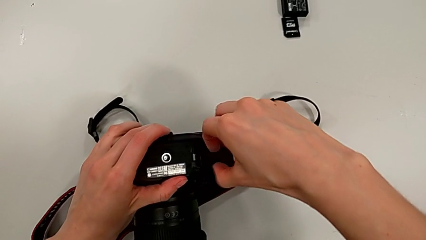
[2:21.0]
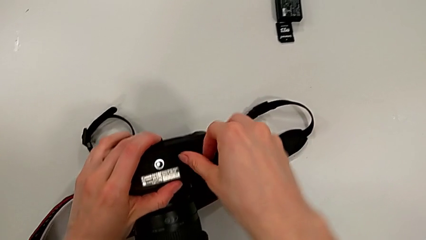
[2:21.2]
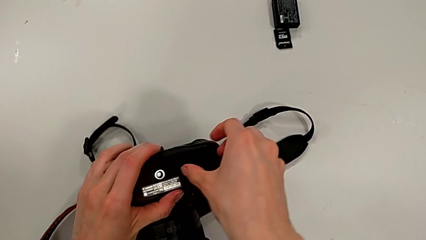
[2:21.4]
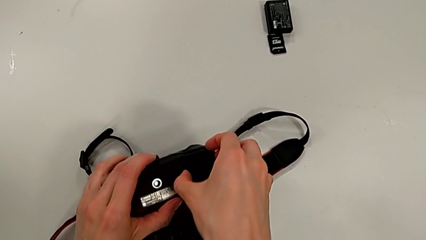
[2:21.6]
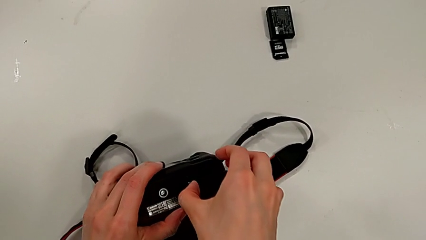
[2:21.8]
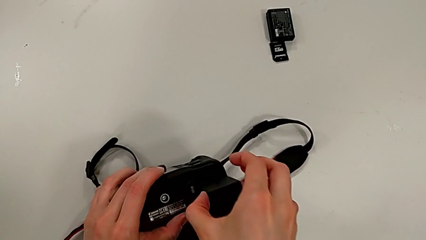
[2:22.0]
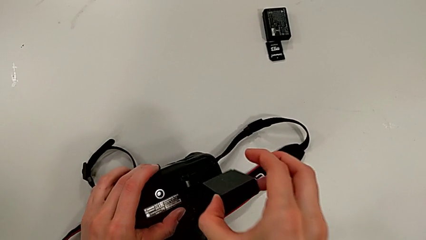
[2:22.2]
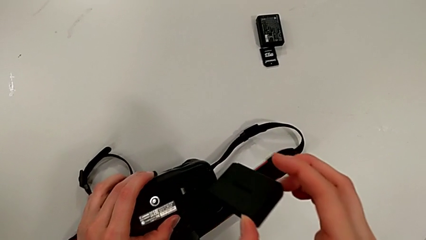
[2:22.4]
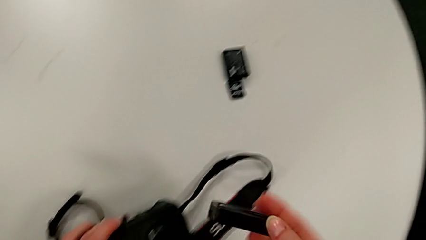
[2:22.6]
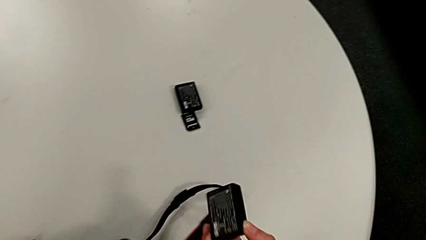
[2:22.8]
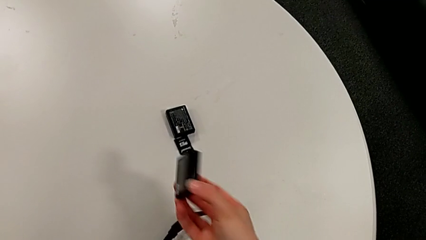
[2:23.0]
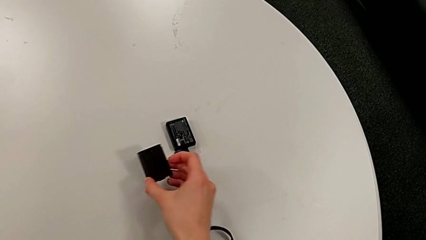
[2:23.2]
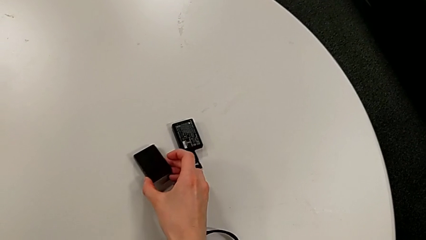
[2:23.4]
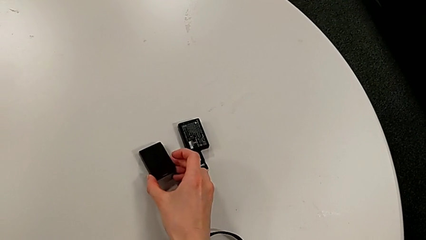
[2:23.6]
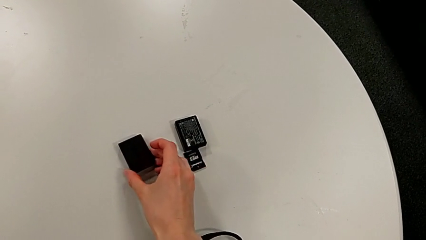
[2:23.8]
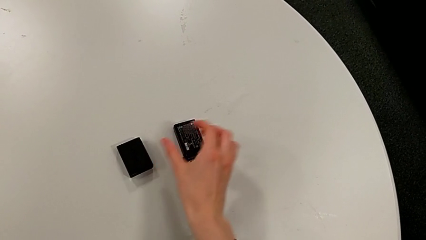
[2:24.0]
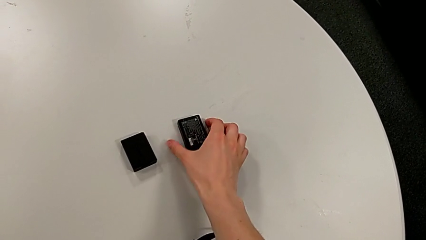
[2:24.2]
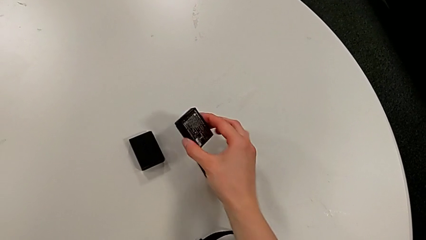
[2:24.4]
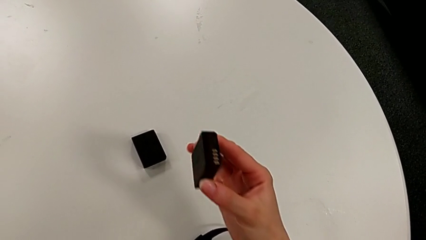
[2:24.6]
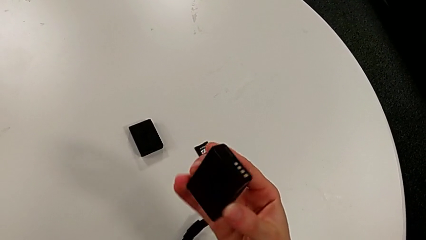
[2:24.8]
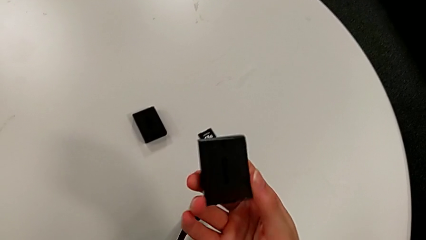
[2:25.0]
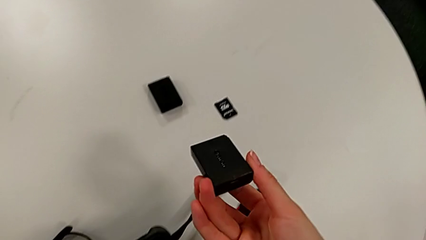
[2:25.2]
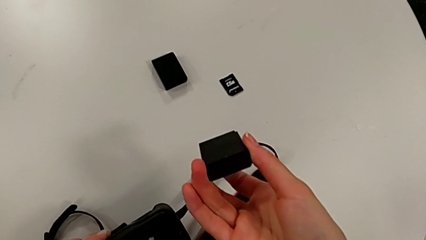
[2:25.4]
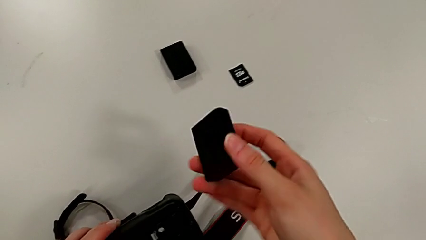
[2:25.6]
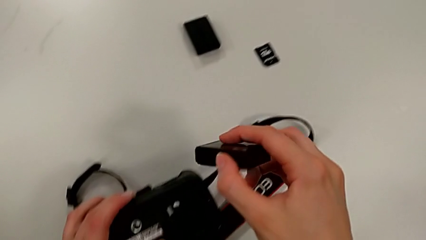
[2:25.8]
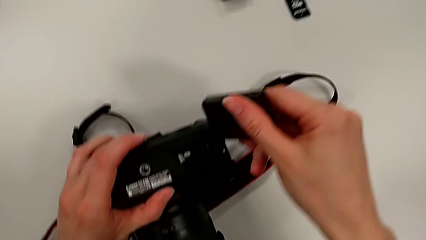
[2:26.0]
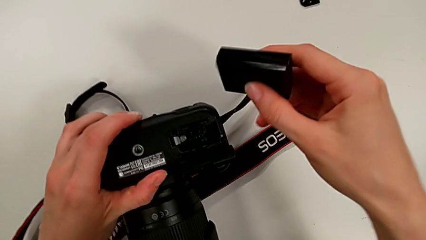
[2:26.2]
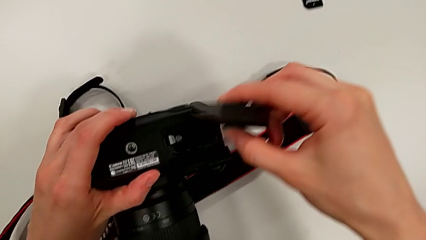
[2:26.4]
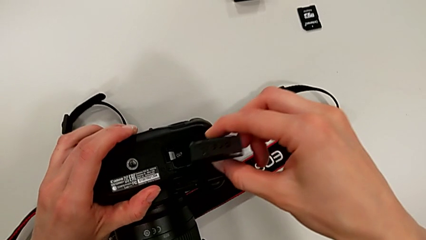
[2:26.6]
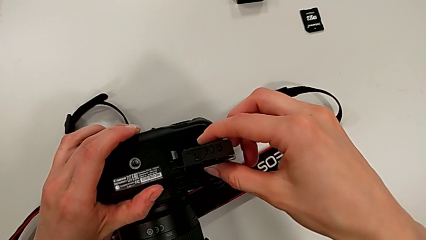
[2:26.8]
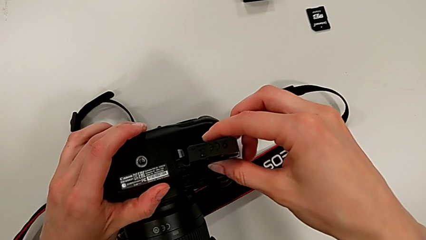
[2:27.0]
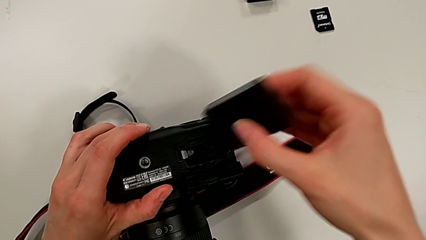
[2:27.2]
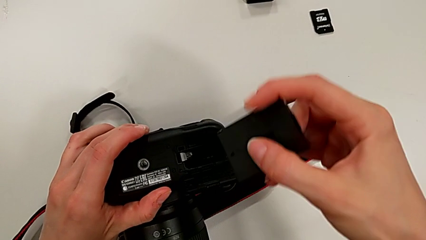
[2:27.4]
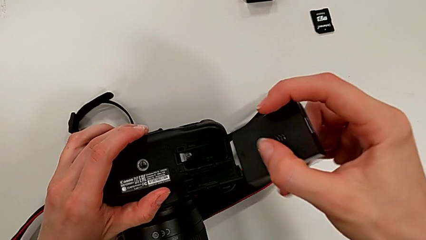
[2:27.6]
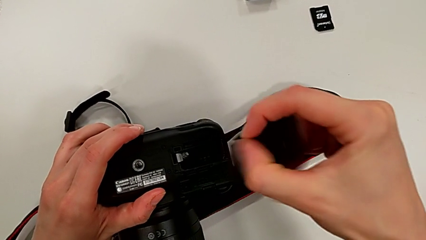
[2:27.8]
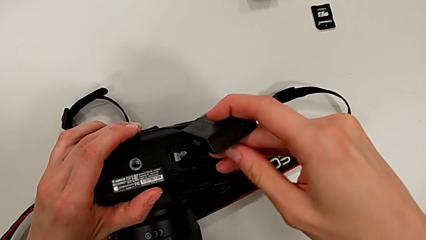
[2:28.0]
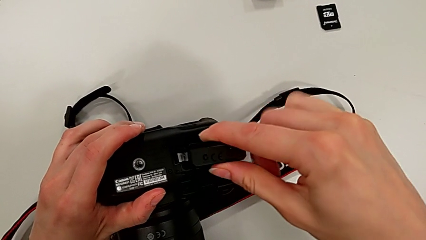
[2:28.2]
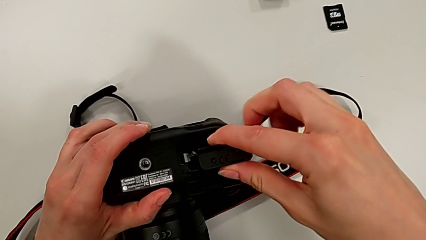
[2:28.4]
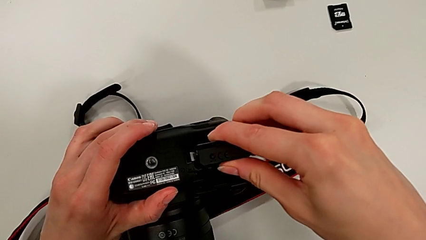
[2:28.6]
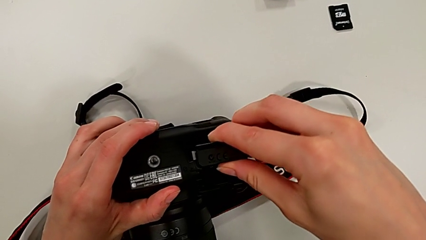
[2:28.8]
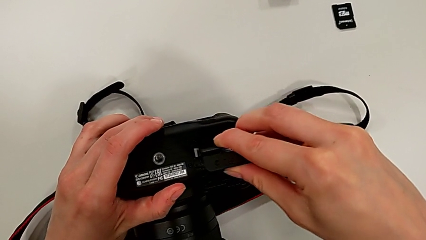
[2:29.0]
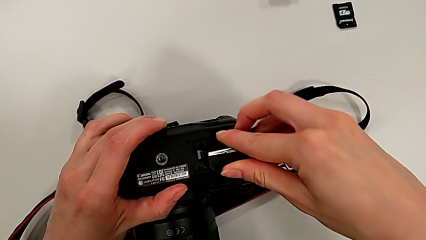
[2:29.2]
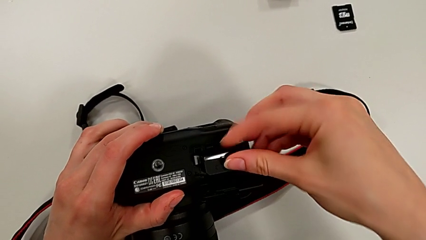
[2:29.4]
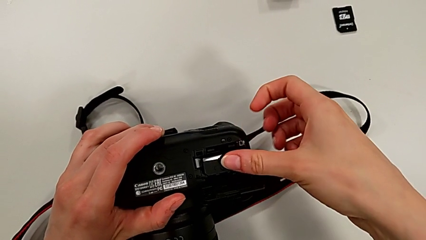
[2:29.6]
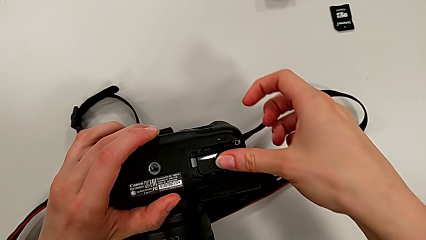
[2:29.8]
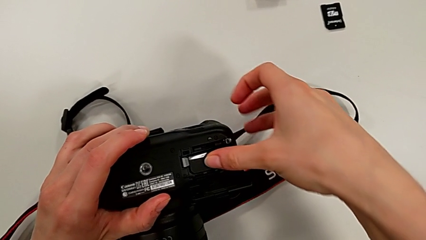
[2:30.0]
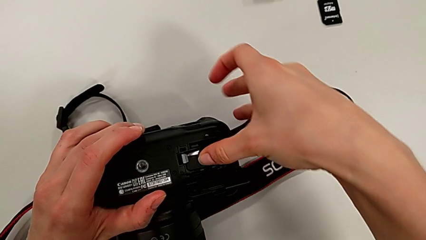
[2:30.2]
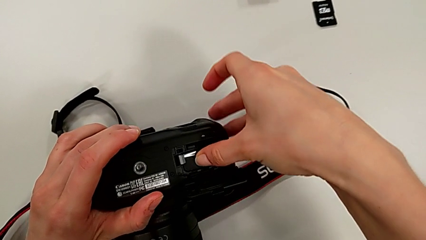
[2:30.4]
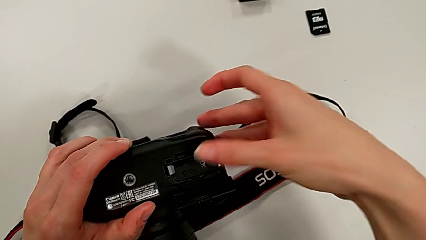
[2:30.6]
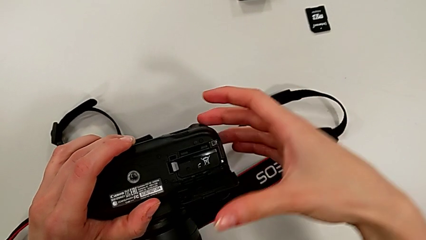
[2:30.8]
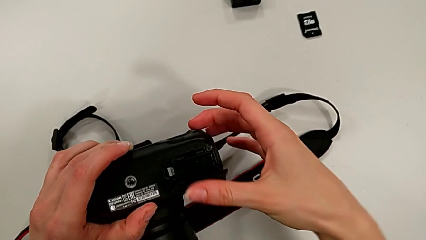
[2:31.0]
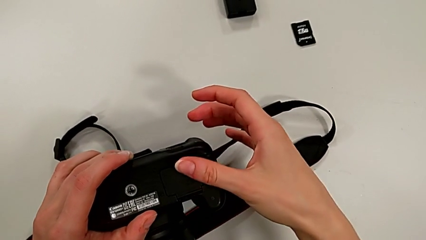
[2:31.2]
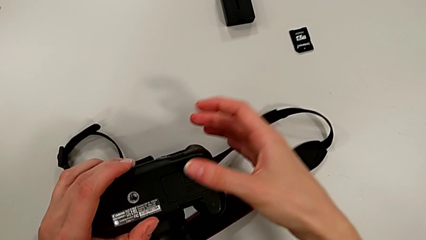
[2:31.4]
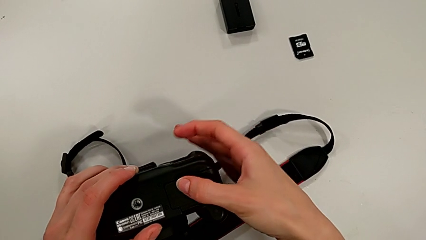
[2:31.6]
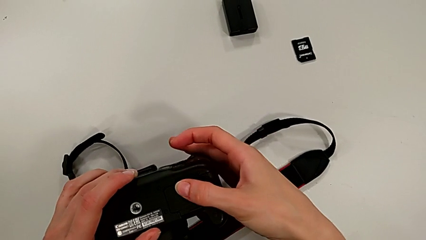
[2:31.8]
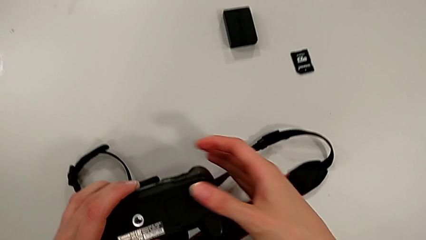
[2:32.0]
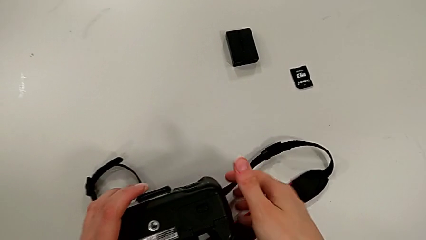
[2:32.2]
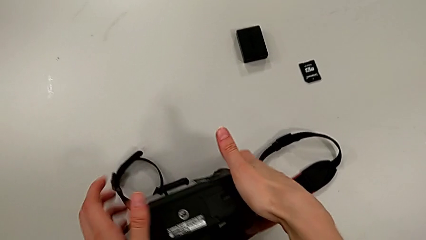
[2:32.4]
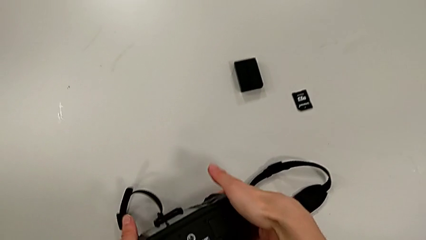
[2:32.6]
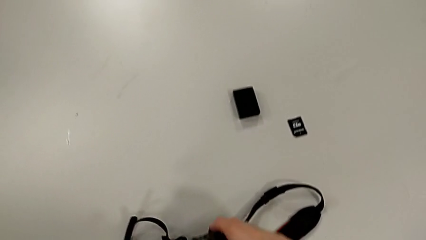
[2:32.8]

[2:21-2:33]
The camera wearer is exchanging the battery from the DSLR. They pull the old battery, place the old battery, grab the new battery, place the new battery and close the battery door.

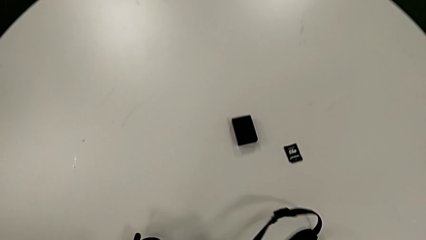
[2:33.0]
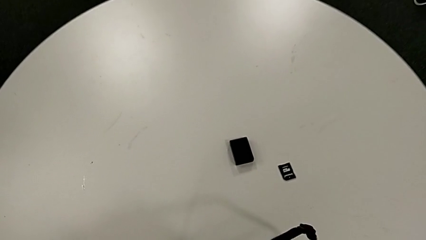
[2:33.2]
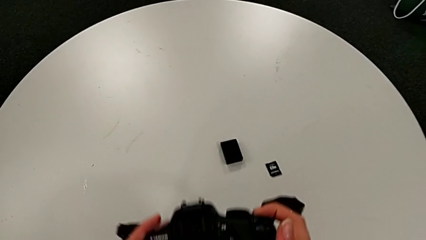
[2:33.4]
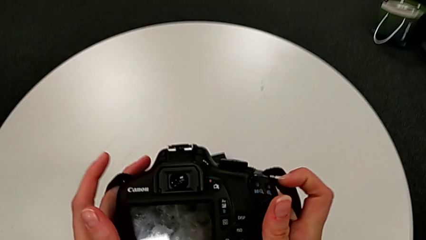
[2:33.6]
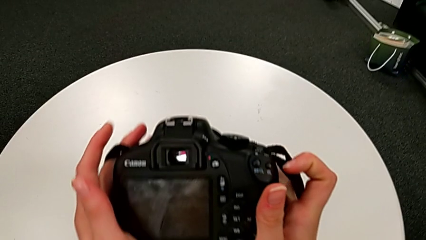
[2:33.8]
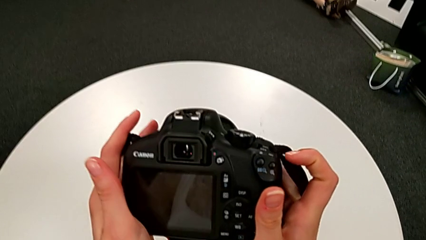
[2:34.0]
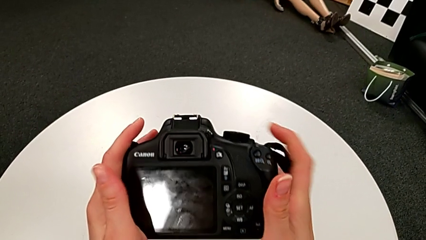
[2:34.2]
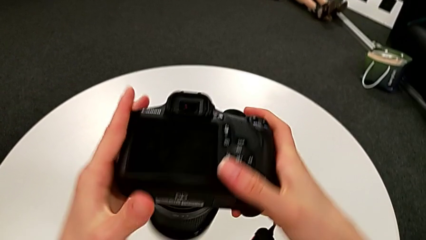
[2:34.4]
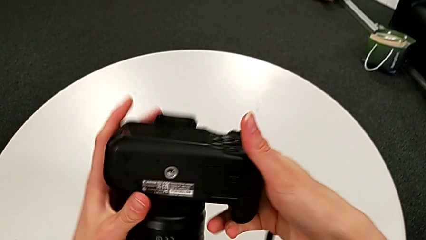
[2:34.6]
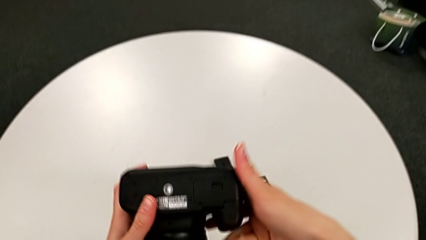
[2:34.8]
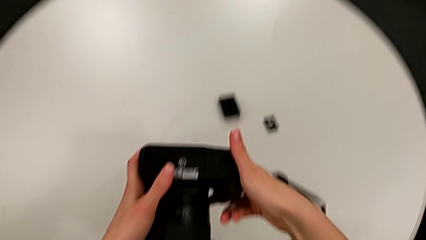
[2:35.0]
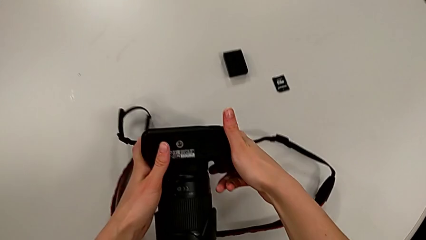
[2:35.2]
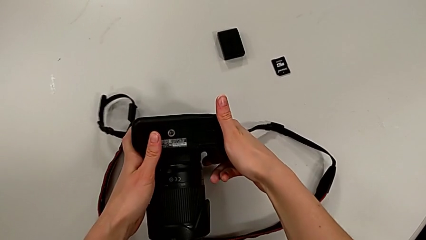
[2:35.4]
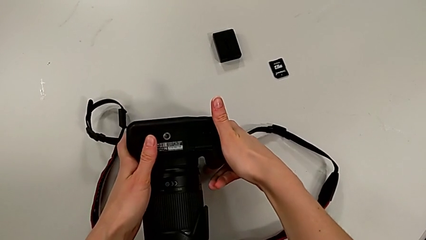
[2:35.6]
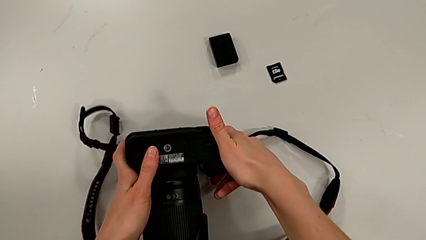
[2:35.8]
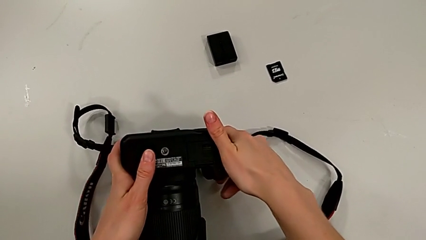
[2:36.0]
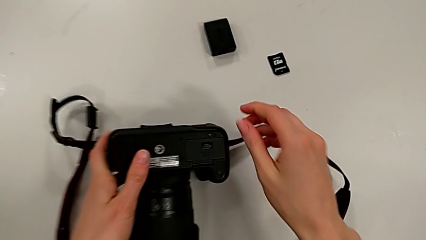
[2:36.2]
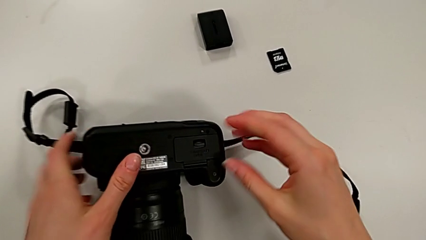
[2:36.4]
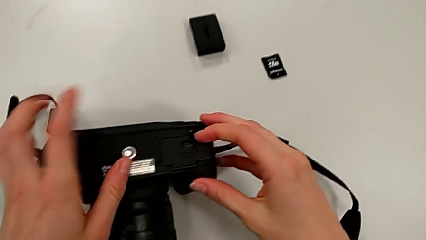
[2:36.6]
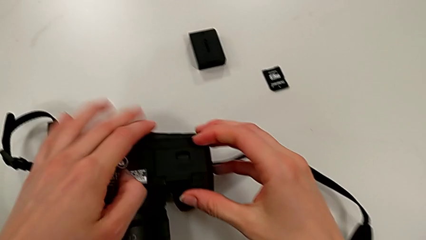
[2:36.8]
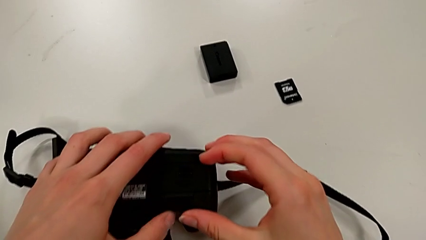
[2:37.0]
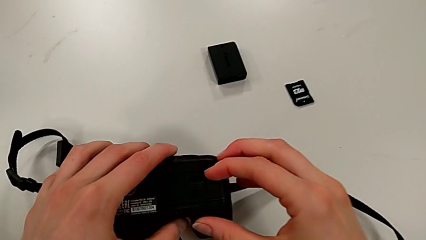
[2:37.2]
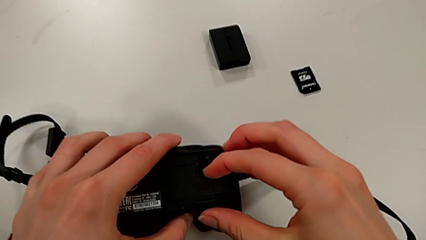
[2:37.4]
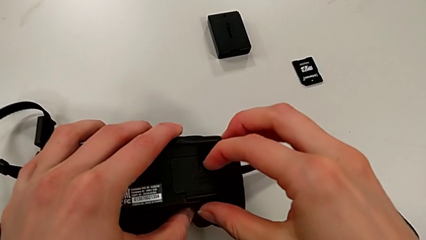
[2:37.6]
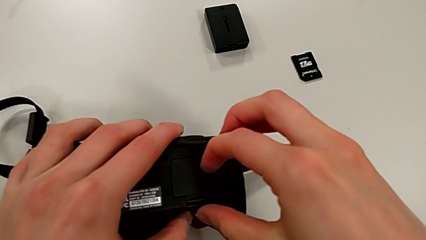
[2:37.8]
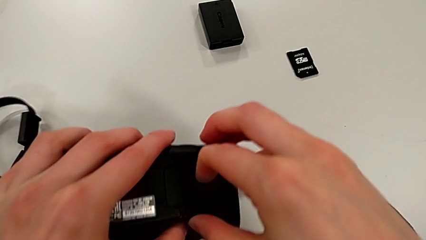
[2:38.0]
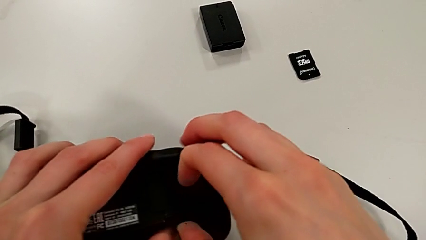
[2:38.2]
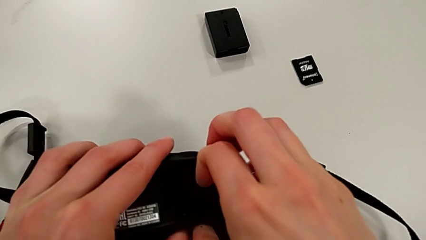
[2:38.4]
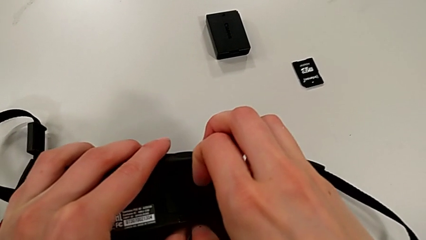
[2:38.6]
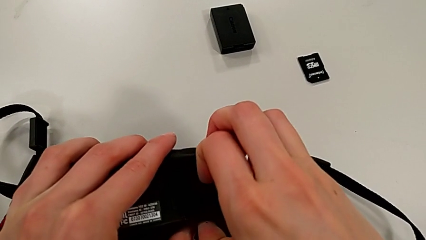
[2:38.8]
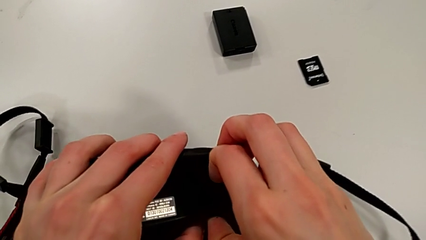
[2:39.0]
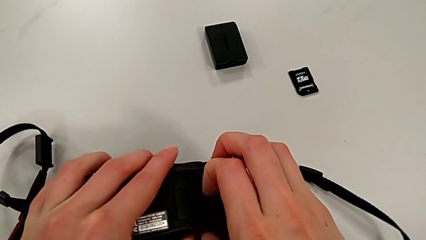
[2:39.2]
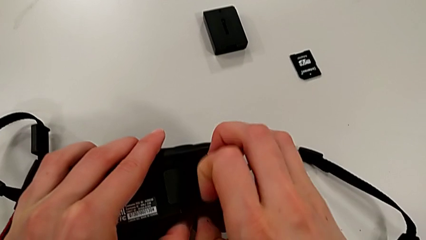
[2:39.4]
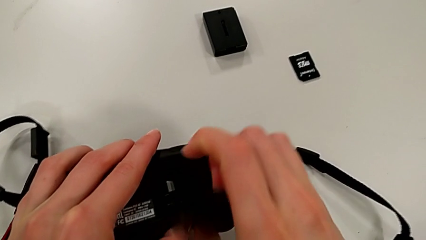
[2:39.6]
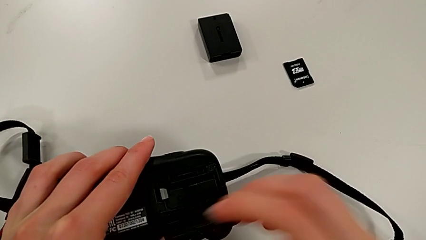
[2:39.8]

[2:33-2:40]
The camera wearer is exchanging the SD card from the DSLR. They place the DSLR and pull the low battery door.
